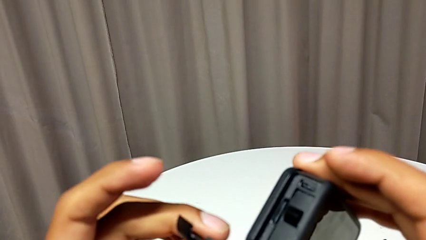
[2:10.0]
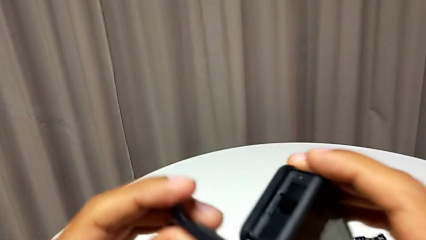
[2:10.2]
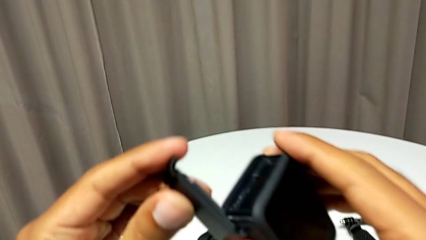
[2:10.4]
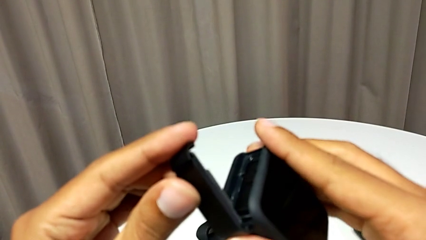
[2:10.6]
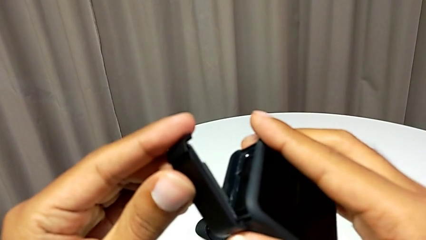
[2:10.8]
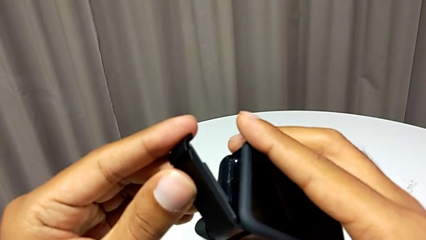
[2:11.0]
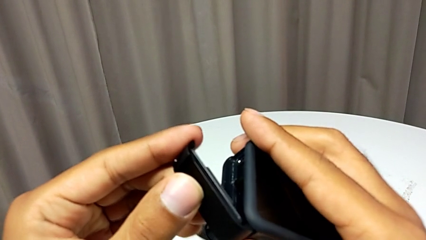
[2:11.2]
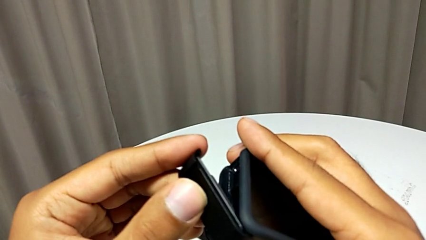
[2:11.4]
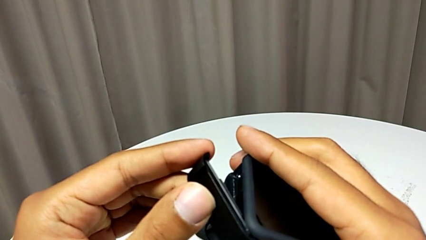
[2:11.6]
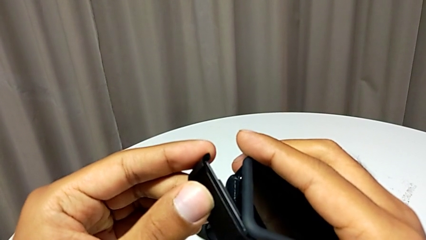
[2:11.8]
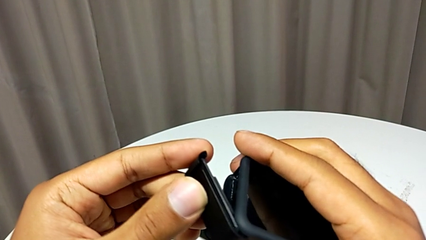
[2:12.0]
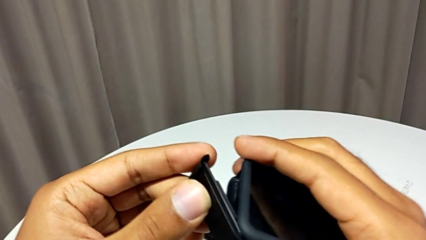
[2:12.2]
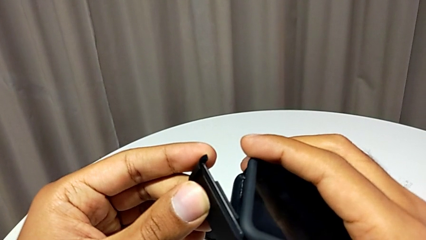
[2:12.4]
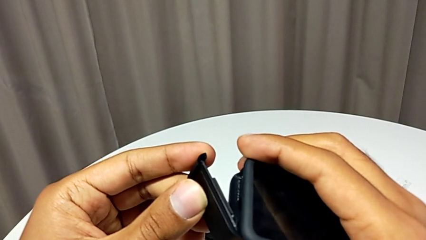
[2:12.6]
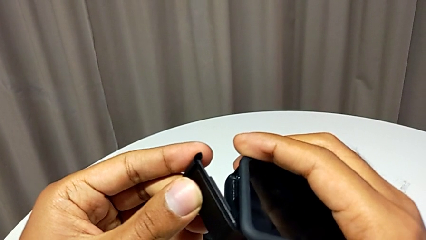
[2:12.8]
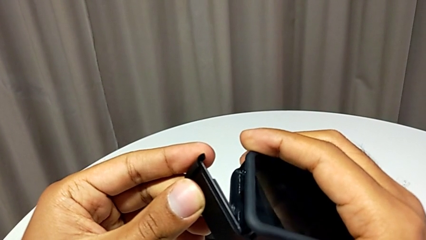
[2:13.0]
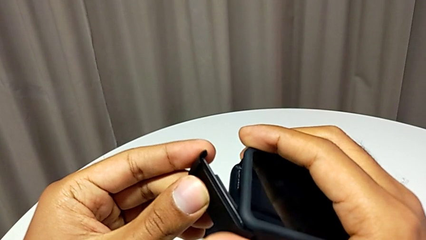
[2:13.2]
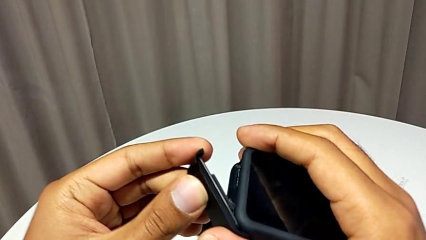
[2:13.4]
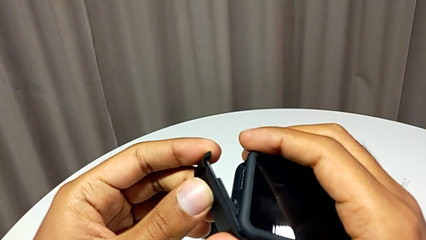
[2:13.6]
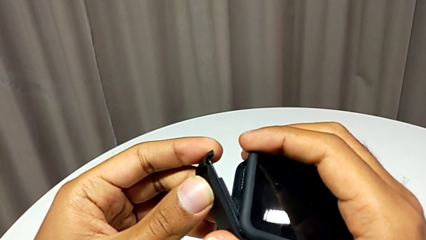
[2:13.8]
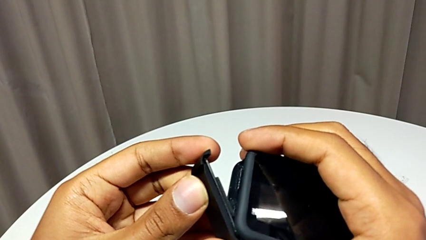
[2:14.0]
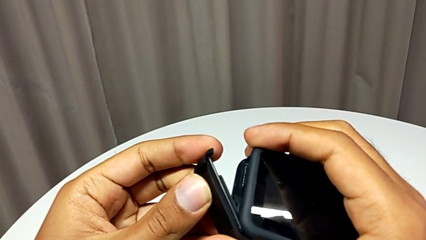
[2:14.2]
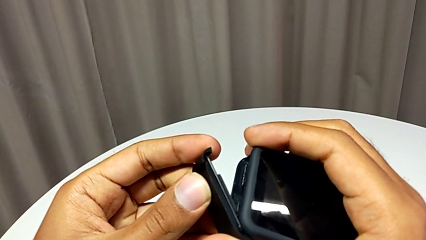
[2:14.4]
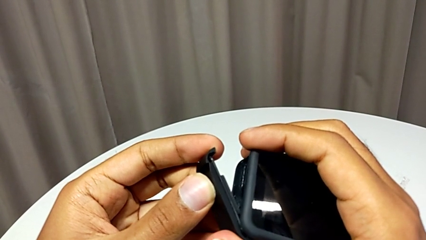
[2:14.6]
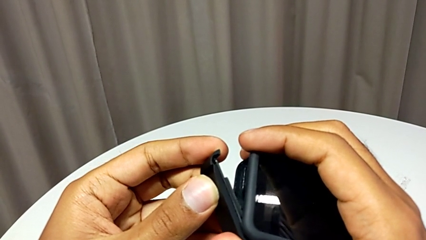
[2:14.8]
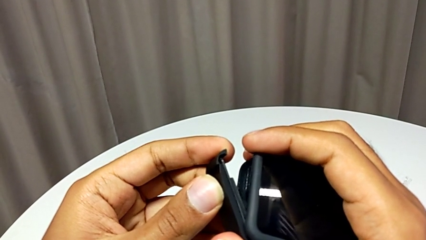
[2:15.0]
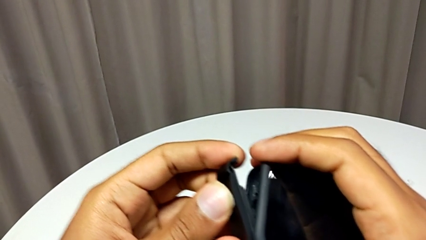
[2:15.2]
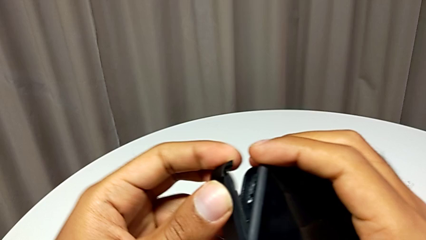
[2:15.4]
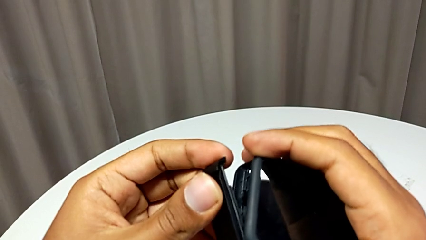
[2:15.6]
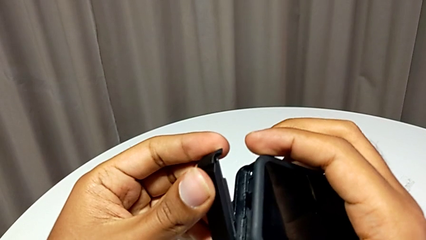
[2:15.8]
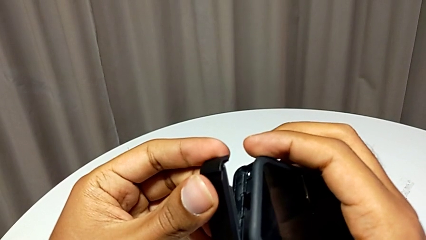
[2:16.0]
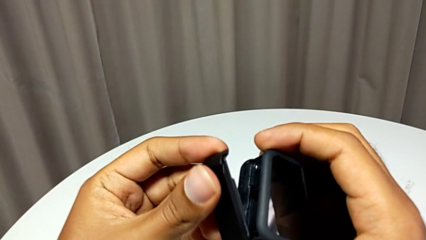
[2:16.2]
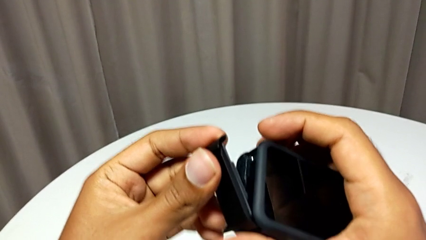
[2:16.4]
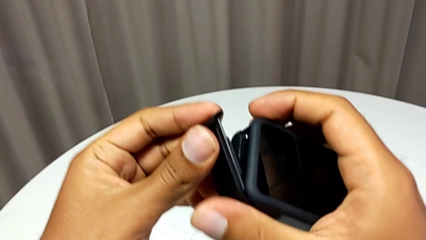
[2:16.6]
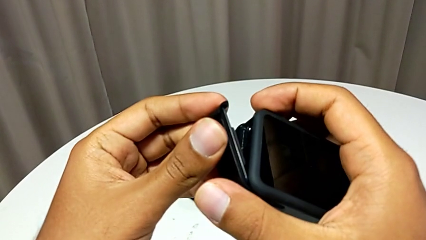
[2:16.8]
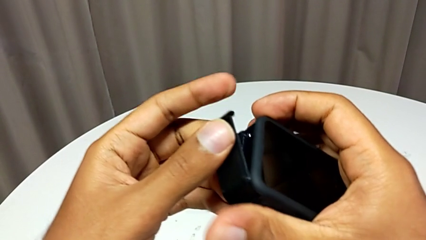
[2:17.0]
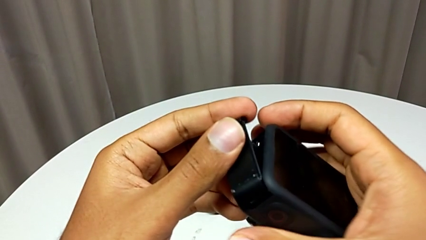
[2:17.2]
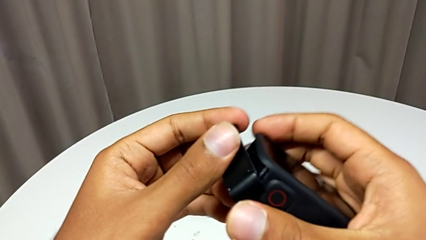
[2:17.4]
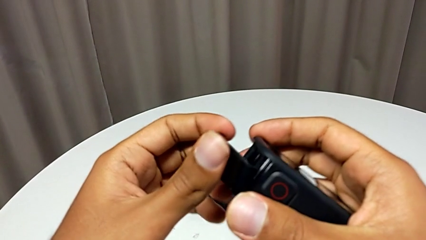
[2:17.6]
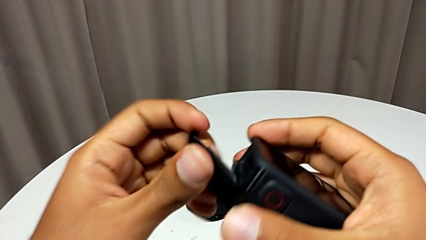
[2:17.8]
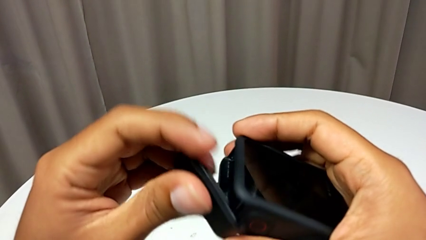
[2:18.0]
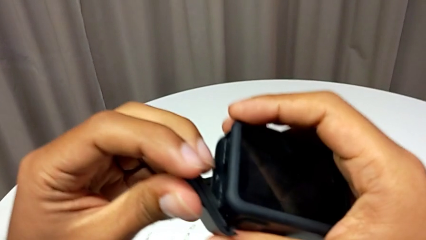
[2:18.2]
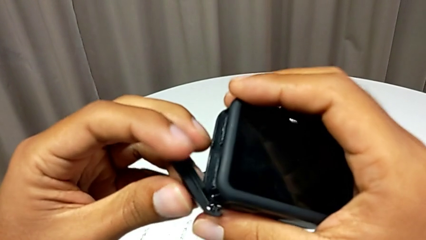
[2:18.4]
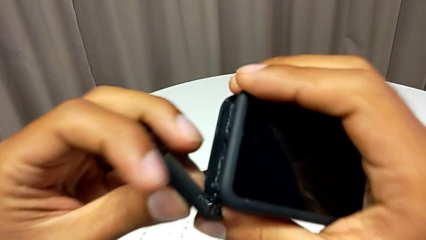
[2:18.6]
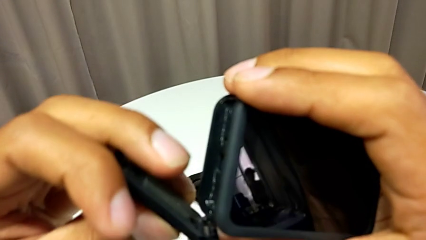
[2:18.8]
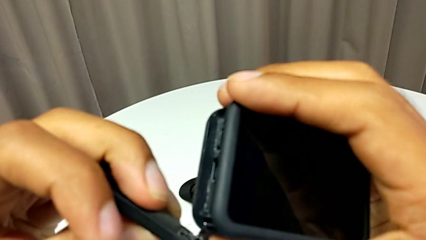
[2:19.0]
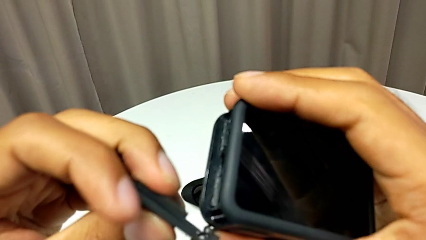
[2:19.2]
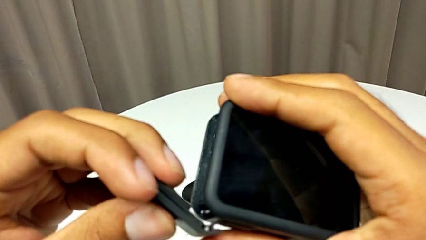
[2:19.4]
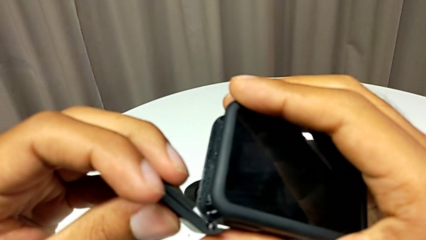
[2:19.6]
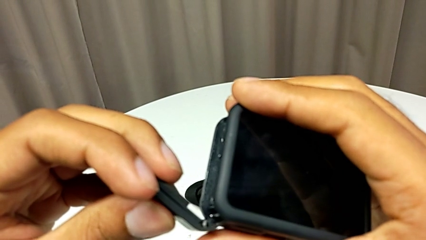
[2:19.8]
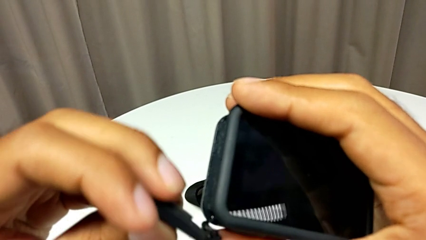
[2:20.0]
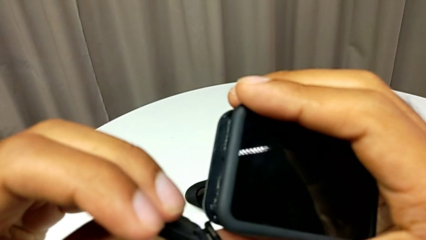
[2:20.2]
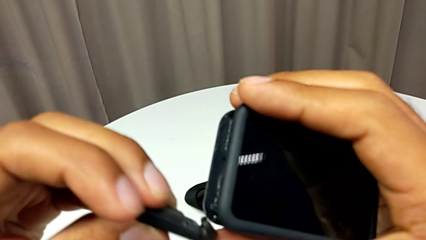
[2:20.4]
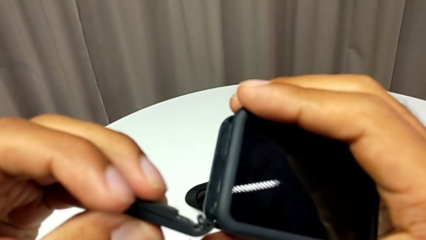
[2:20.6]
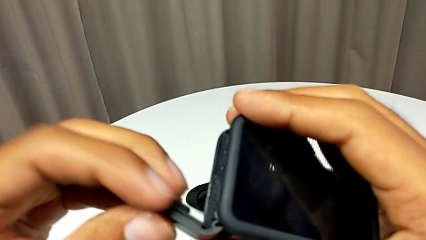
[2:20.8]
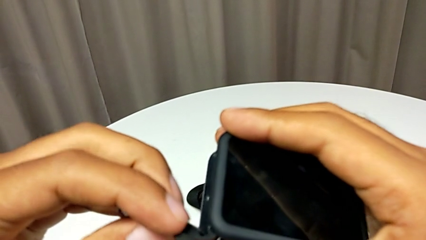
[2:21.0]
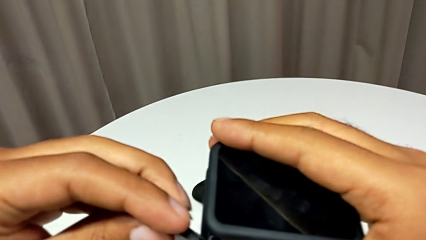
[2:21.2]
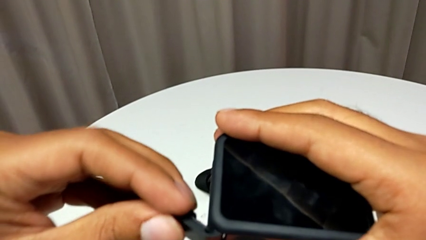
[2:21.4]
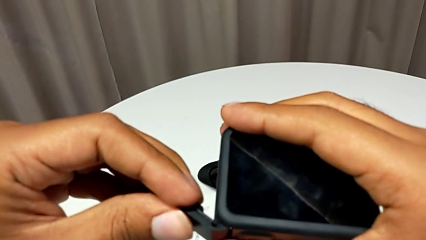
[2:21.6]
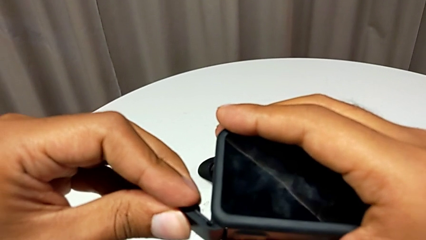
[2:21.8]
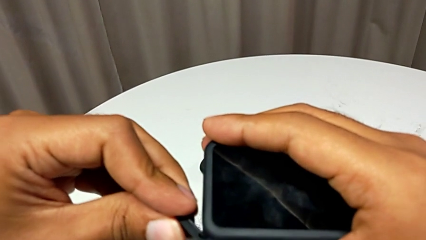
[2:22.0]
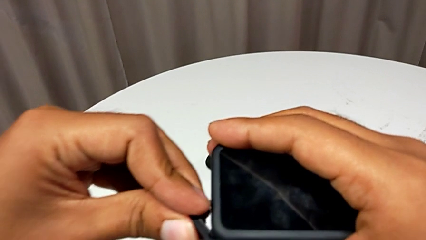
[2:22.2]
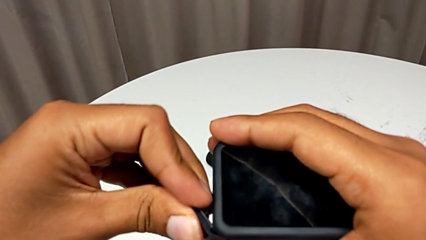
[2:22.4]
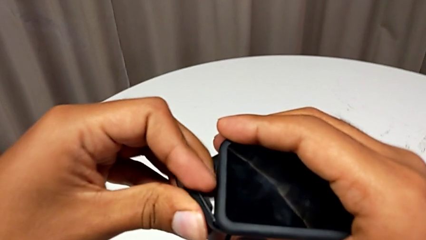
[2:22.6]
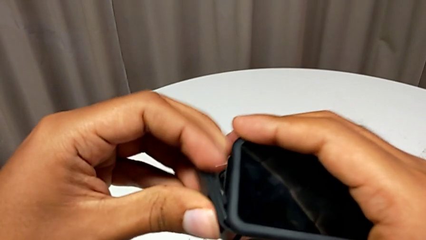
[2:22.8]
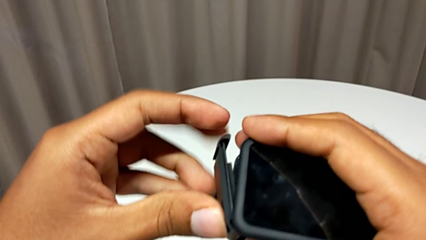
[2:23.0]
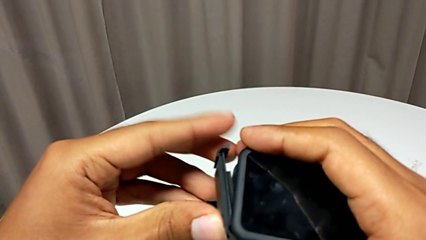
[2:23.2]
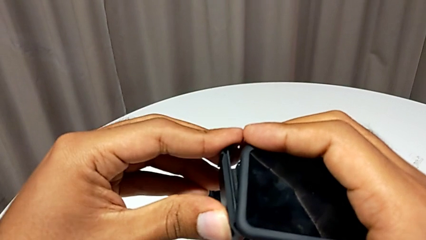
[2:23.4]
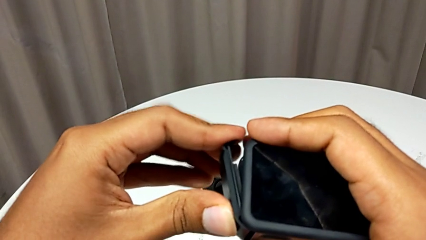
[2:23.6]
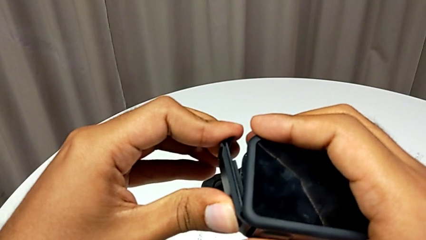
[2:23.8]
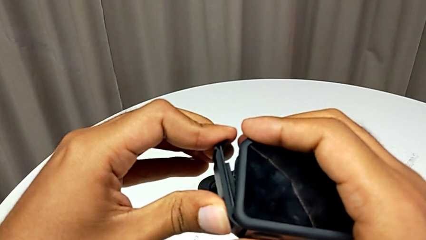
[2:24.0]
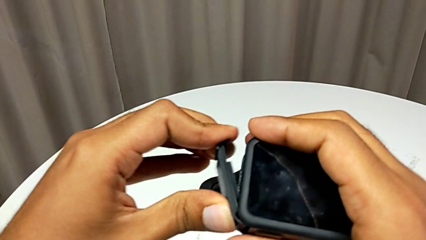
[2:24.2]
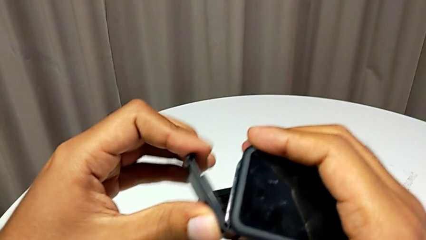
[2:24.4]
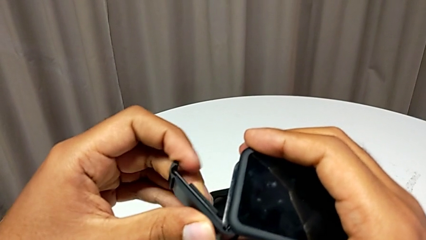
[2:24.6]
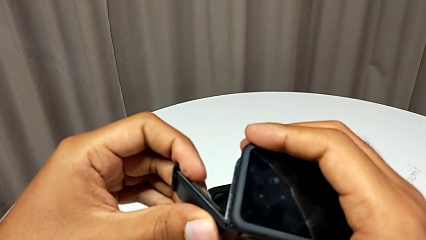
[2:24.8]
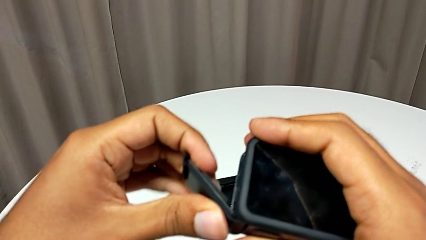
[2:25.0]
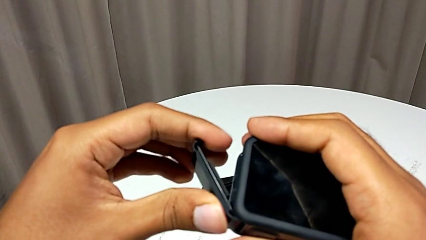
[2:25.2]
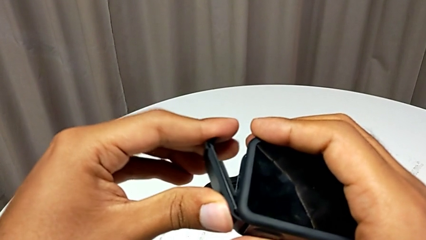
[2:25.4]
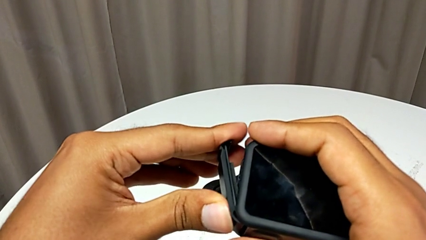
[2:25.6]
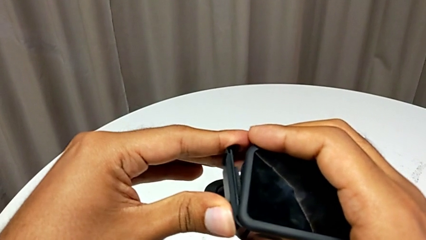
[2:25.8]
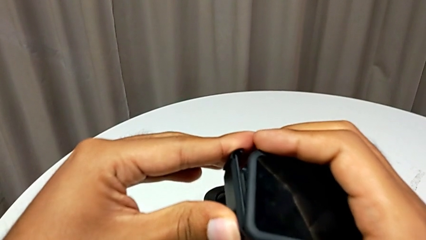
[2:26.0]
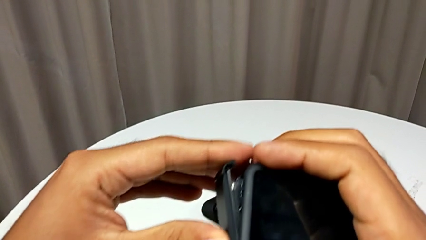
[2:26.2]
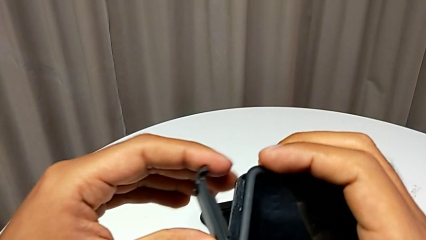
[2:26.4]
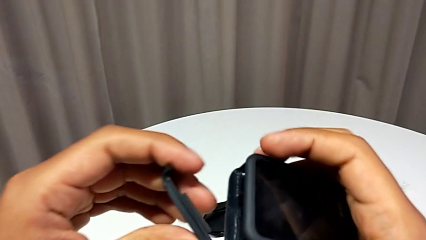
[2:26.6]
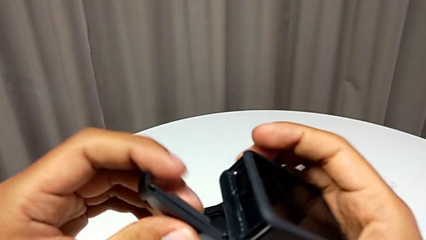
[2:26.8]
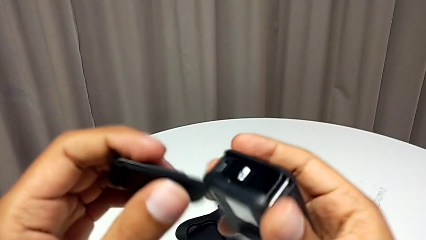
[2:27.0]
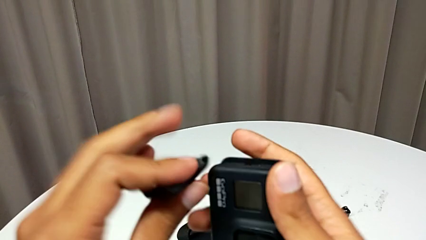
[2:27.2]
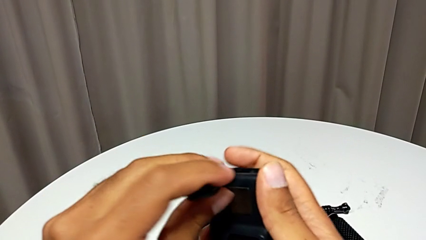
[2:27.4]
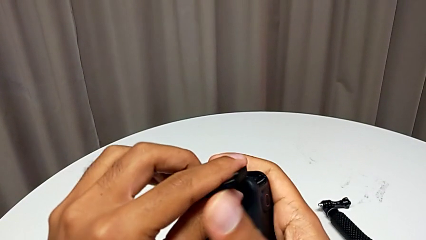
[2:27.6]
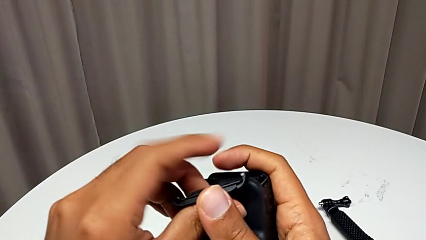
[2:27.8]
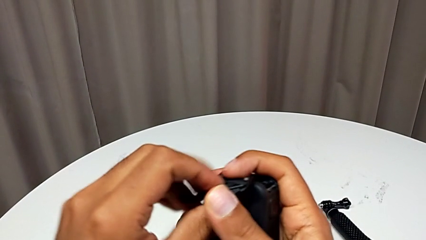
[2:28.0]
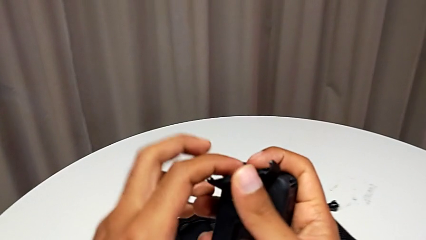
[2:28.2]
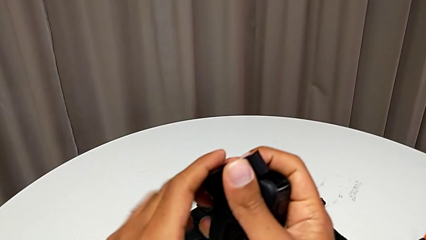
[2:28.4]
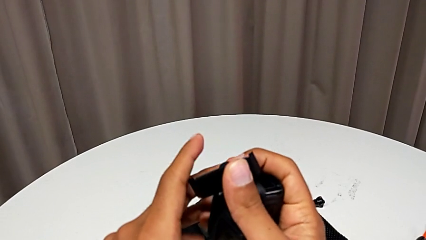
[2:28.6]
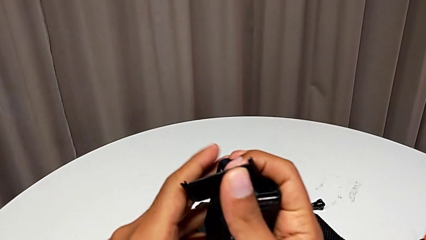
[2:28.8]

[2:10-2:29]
The camera wearer is changing the SD card. They begin to place the battery door.
